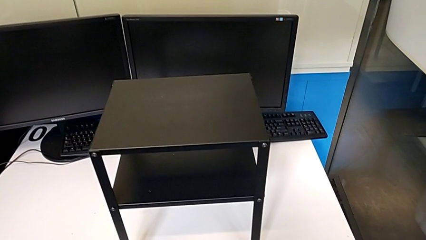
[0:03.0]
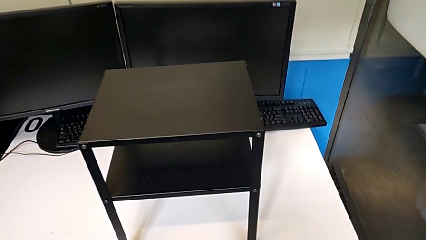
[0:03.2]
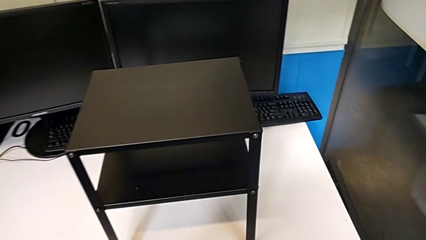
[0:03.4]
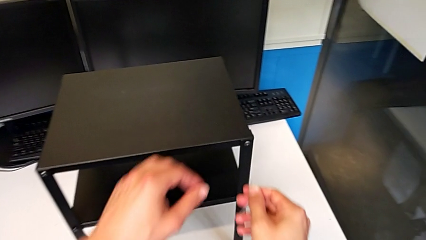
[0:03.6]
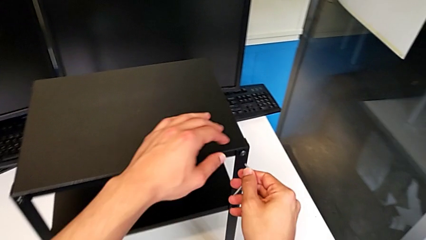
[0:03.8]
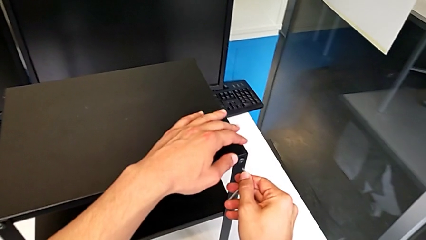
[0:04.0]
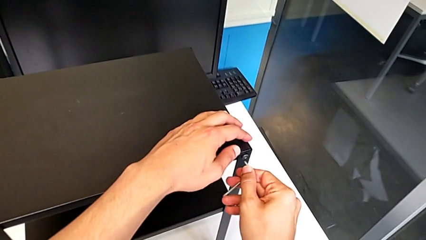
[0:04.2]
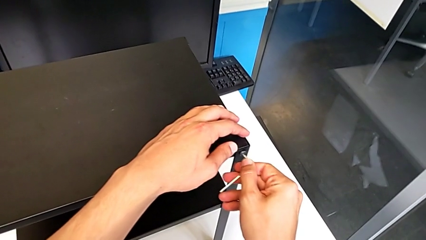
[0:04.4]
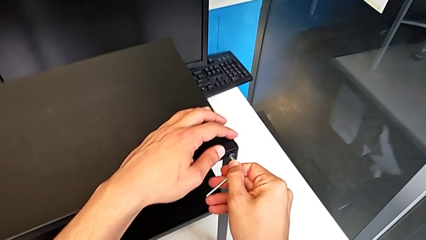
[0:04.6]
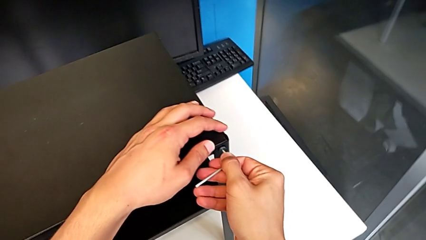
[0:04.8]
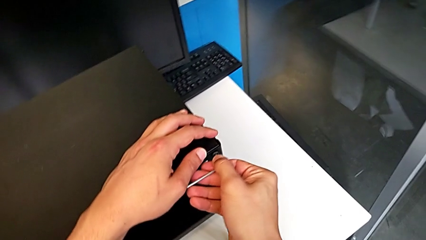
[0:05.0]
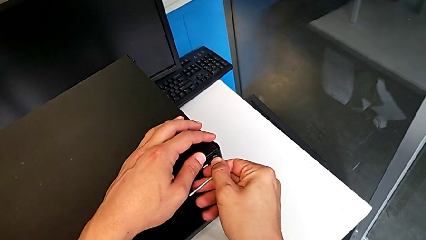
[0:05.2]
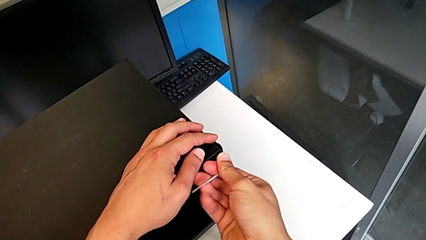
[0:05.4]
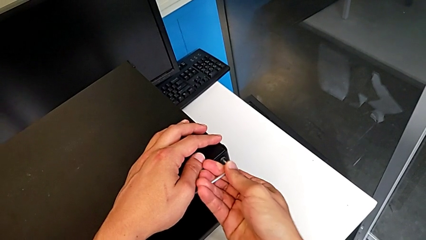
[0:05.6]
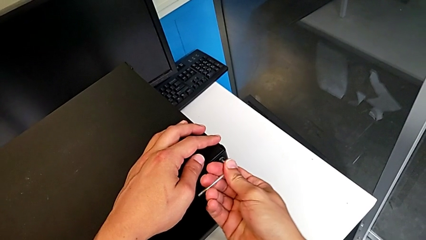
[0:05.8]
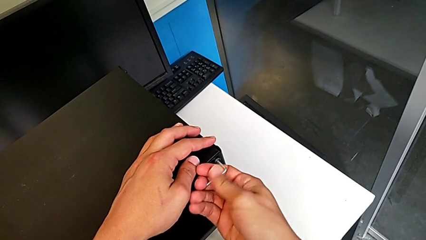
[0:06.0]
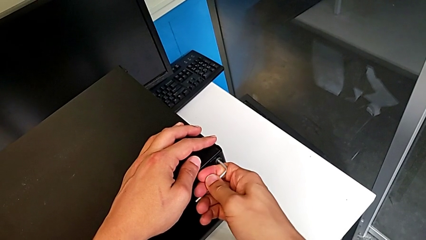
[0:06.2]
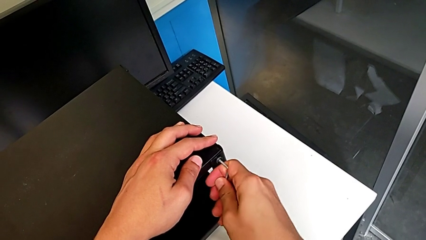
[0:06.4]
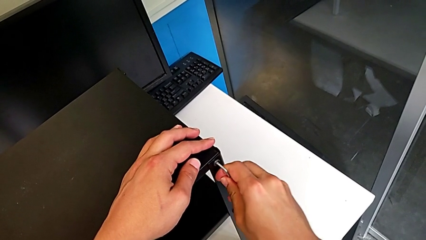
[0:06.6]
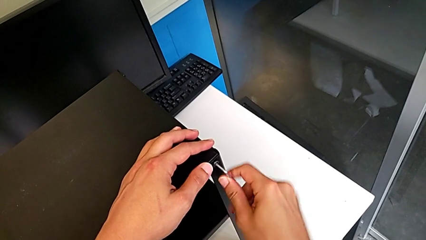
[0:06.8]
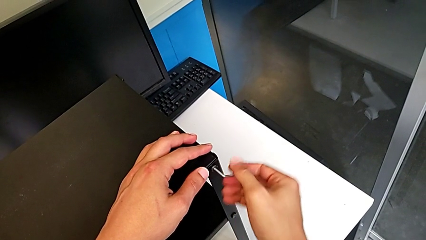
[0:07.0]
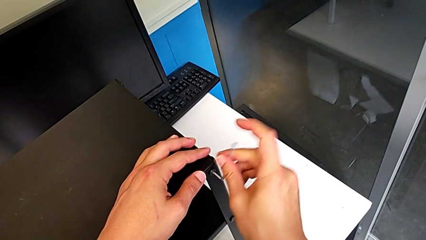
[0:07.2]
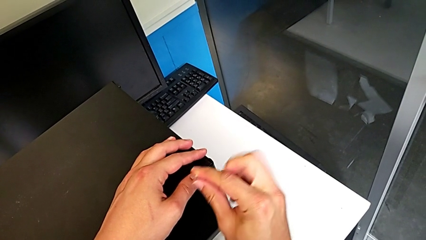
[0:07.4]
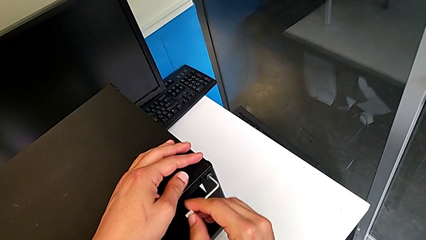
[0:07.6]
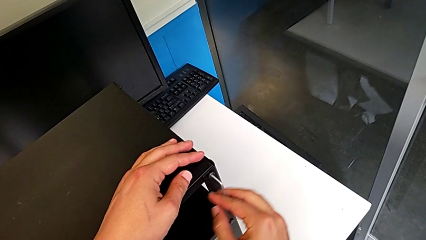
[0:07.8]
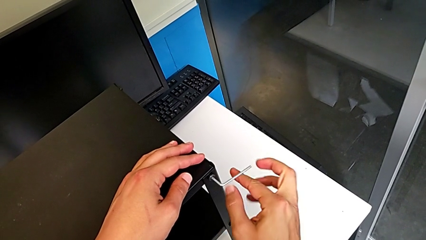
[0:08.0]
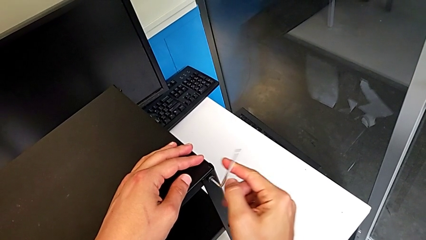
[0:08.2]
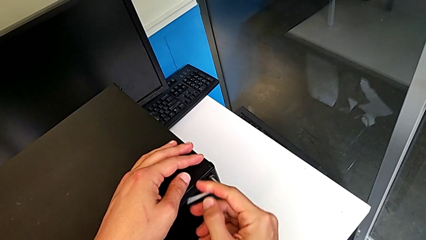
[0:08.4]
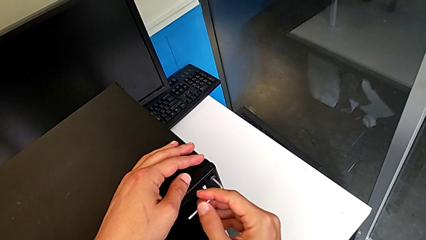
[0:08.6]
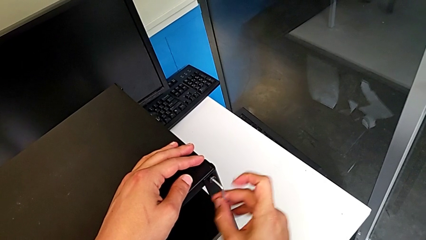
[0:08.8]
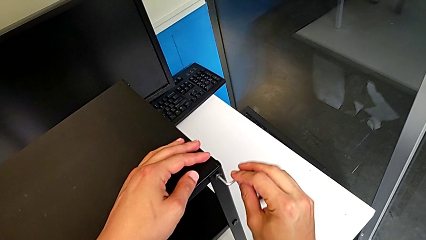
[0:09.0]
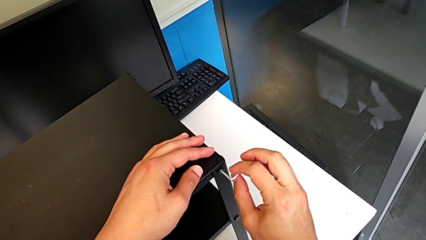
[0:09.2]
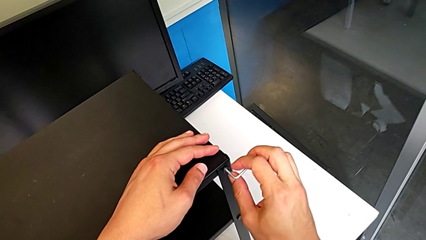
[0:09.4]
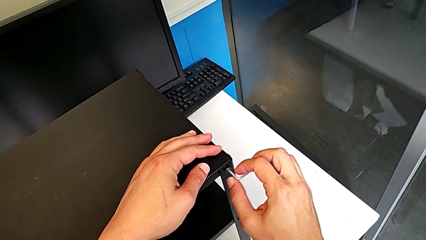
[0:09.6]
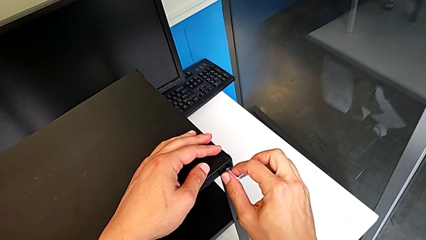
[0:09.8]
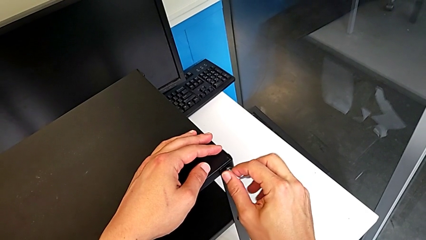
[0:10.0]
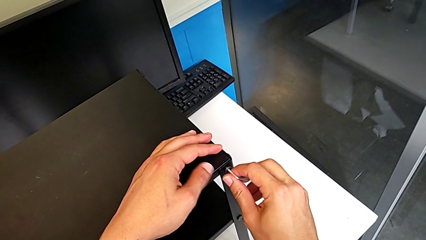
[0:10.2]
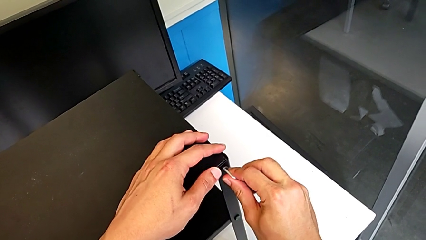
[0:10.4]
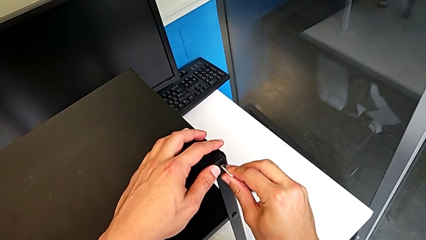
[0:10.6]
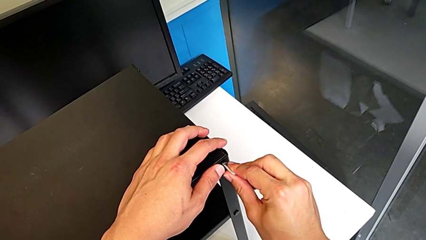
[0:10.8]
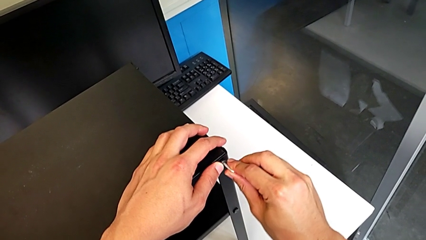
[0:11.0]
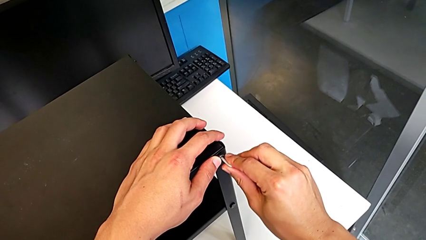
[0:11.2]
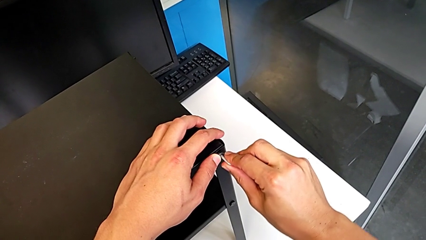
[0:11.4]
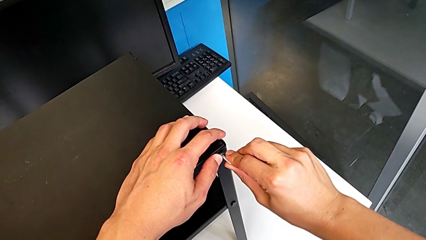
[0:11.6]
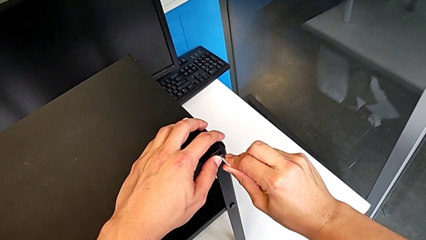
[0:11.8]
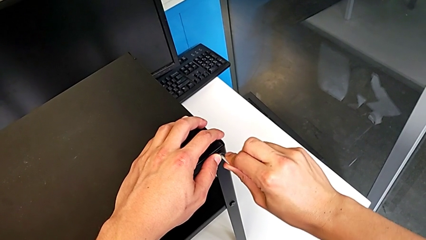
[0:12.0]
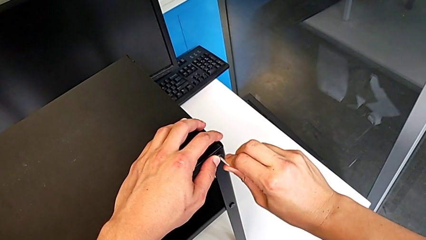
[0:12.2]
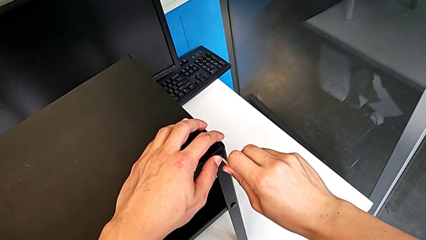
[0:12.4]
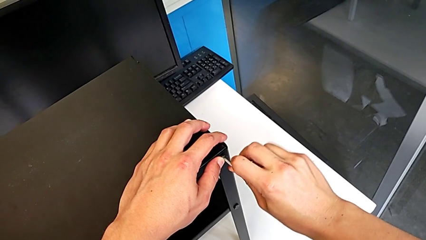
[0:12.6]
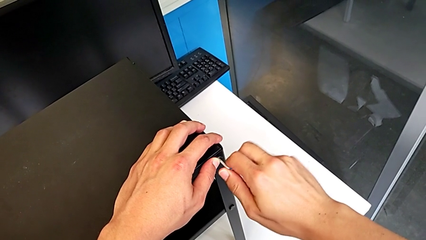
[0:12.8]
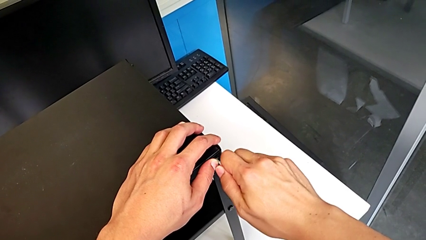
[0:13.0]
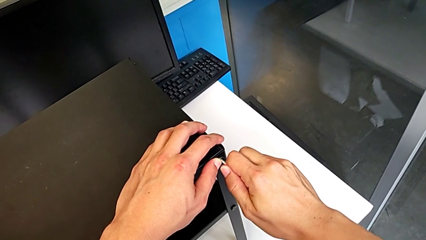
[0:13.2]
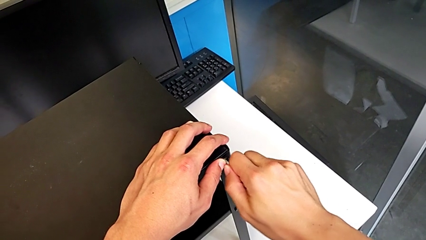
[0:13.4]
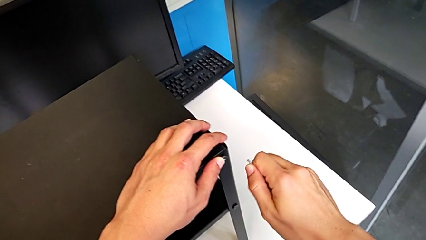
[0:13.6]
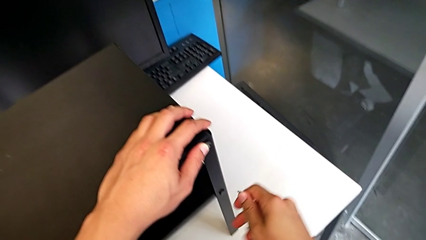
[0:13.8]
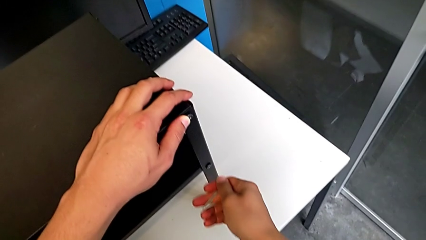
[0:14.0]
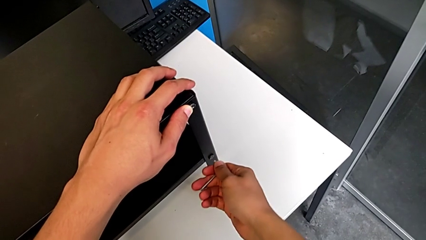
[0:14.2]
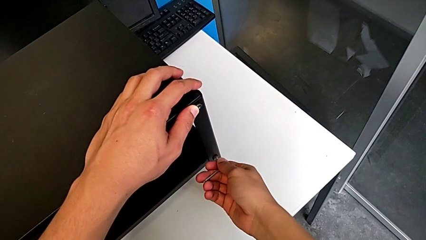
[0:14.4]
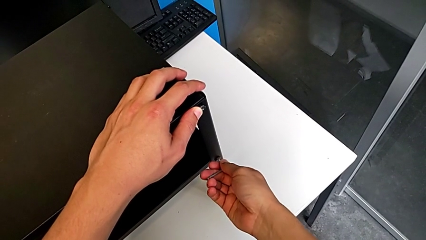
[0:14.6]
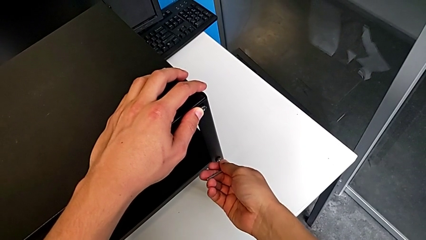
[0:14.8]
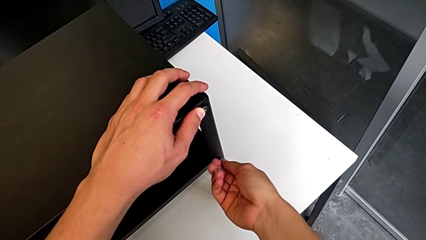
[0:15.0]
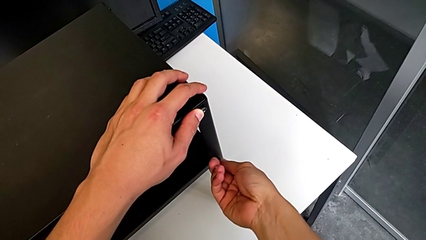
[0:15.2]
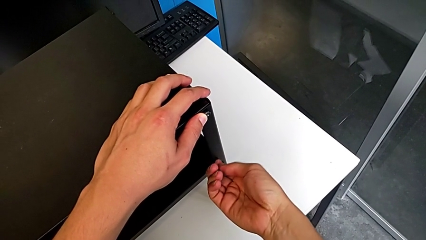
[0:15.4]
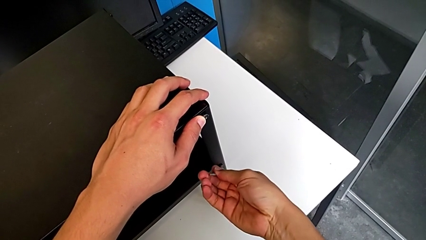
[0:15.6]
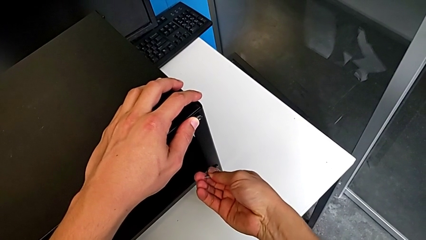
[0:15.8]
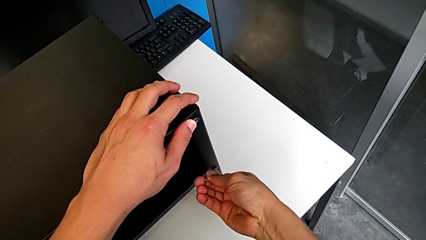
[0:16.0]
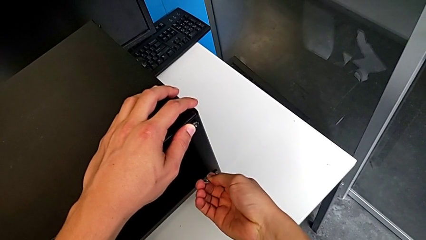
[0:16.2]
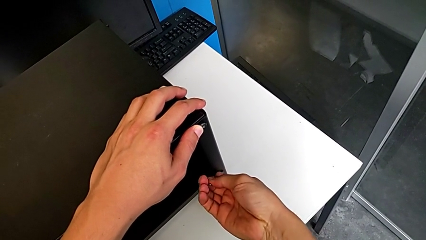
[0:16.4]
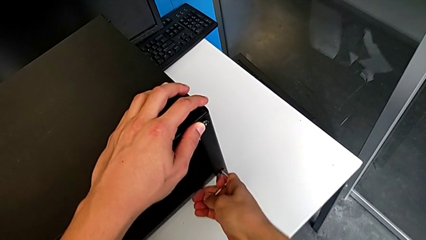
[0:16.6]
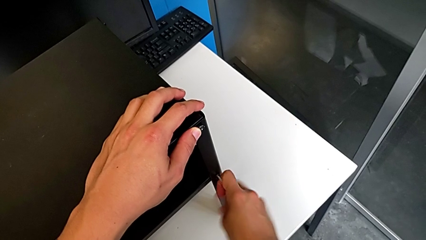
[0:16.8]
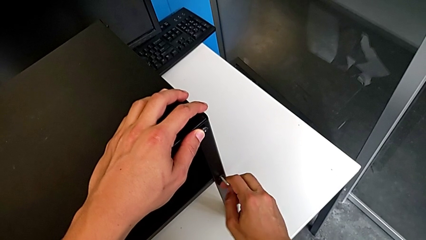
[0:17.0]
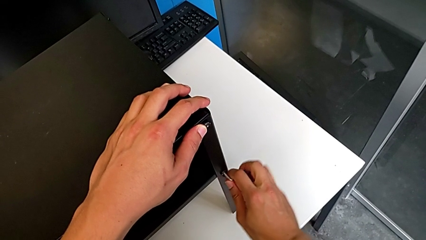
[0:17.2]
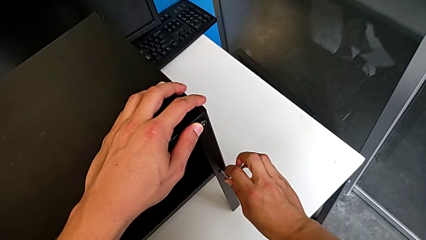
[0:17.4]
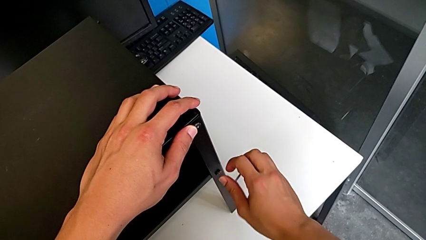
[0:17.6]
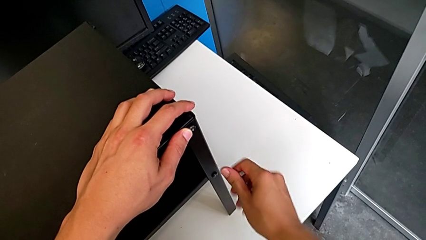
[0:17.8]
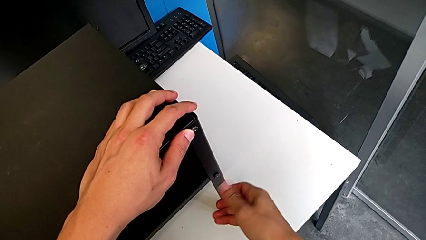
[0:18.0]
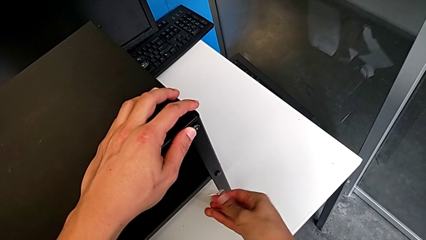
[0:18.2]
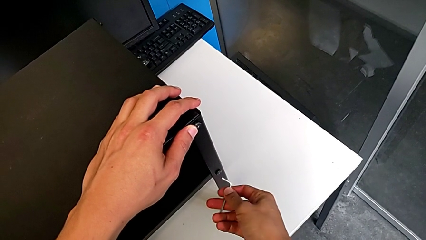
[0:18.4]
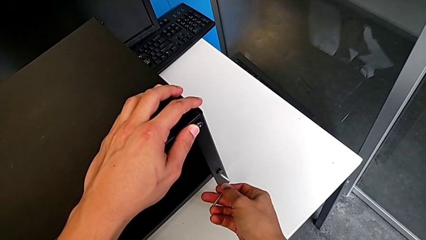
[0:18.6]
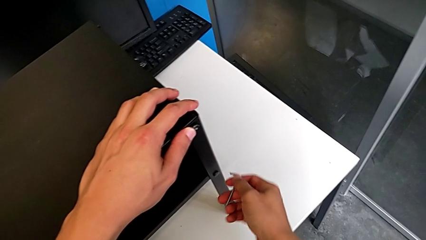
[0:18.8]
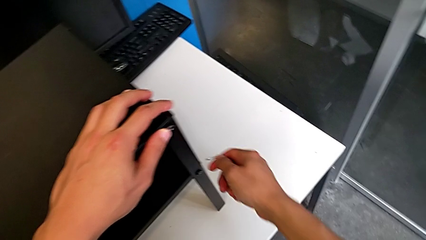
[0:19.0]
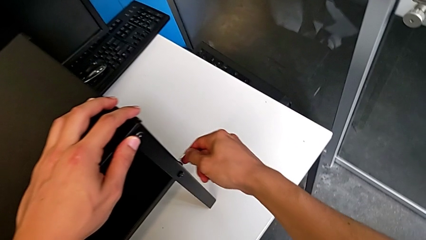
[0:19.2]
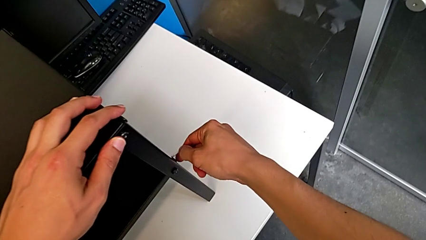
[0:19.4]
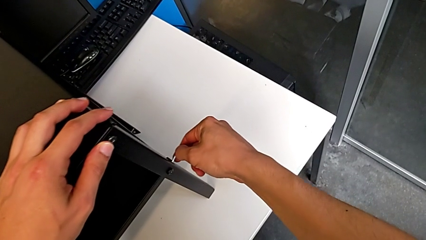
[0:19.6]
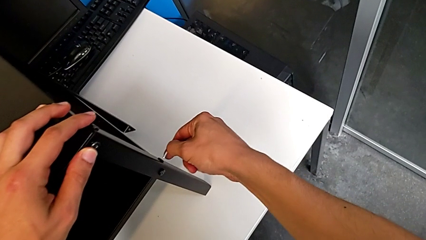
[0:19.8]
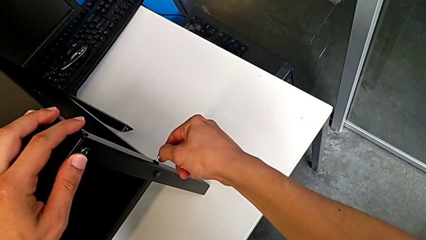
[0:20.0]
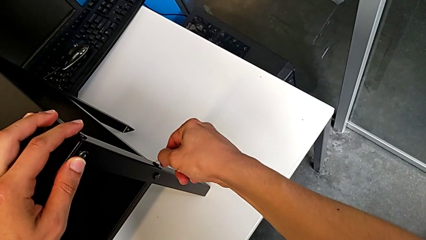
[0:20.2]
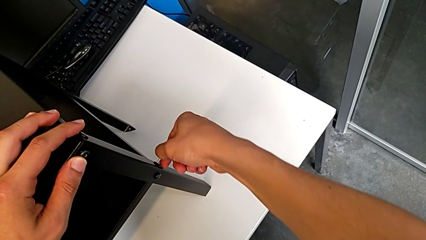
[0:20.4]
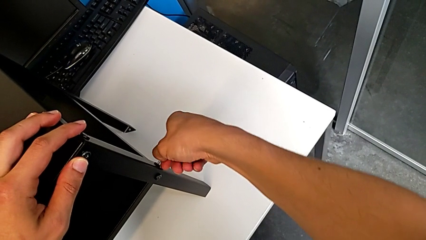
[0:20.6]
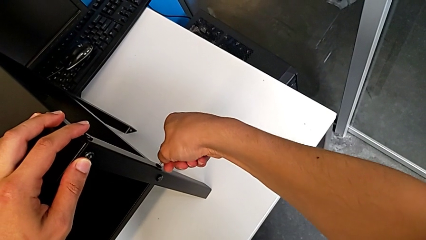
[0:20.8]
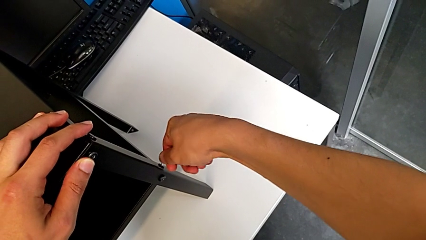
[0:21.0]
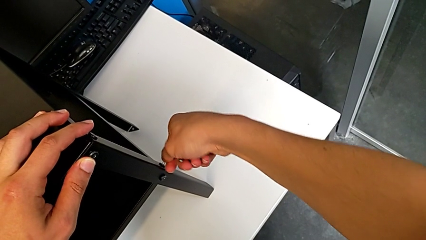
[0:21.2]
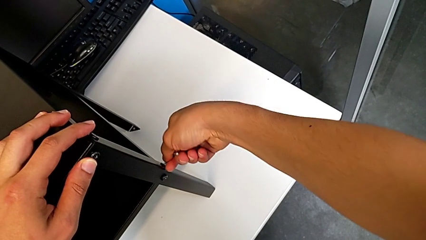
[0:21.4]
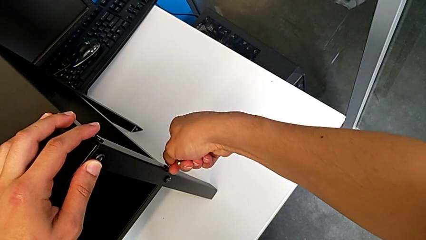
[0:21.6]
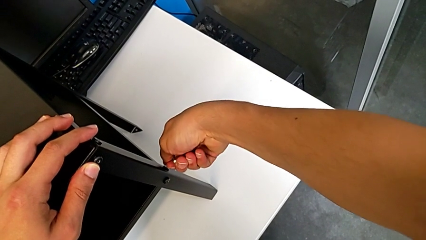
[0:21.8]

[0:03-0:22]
The camera wearer is unscrewing the hex socket heads of the first leg. They approach the hex socket head, insert the Allen wrench, unscrew the hex socket head, withdraw the Allen wrench, insert it, unscrew the hex socket head, withdraw the Allen wrench and insert it.
